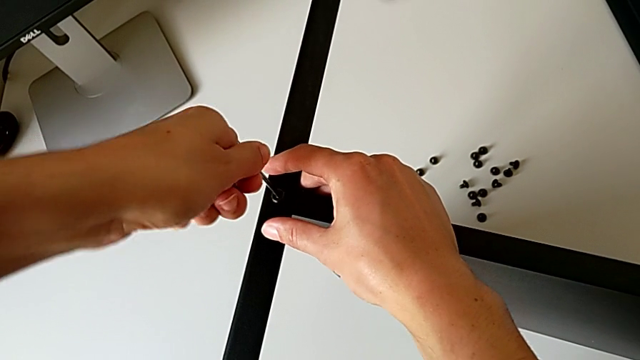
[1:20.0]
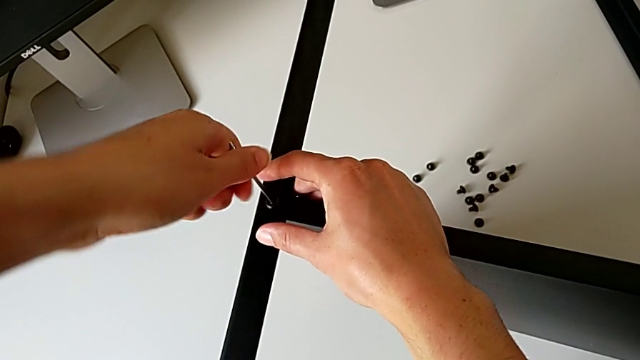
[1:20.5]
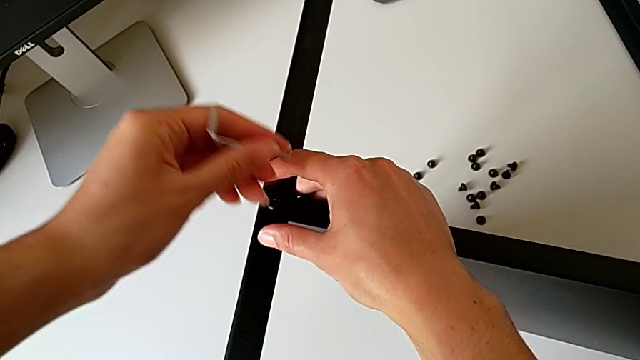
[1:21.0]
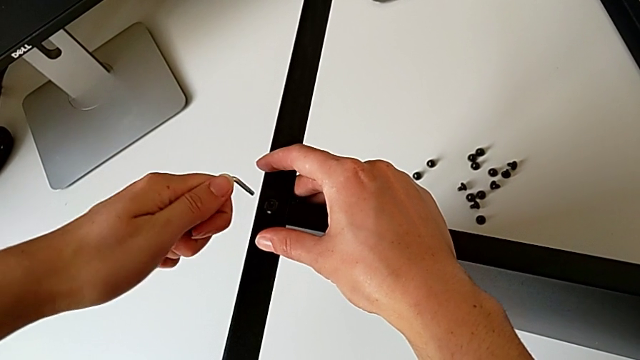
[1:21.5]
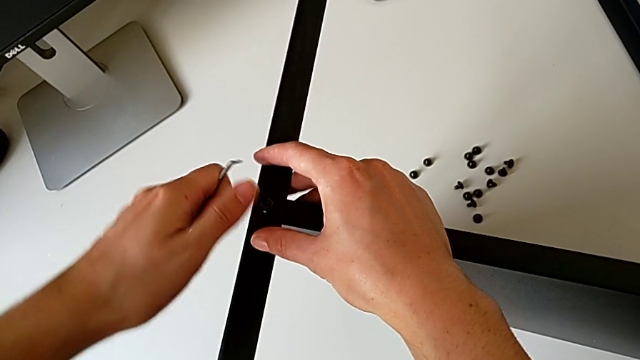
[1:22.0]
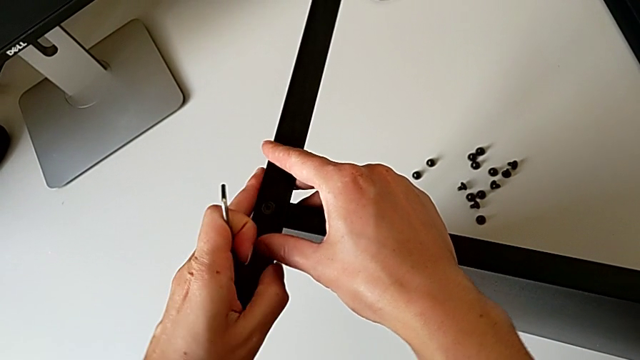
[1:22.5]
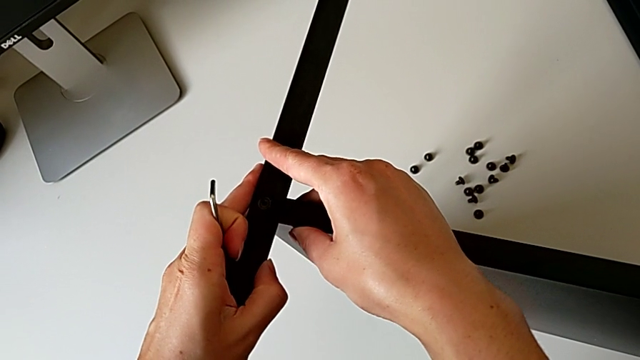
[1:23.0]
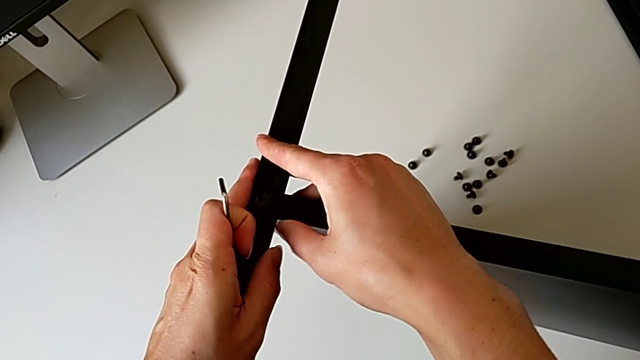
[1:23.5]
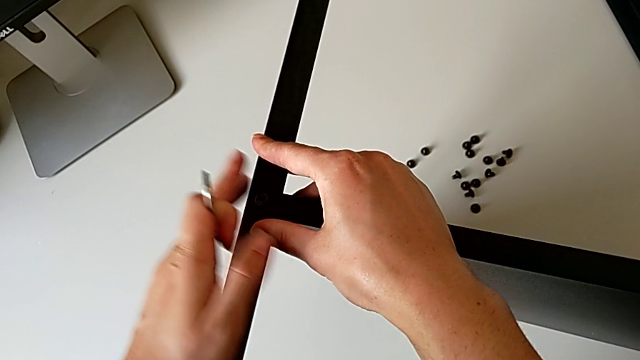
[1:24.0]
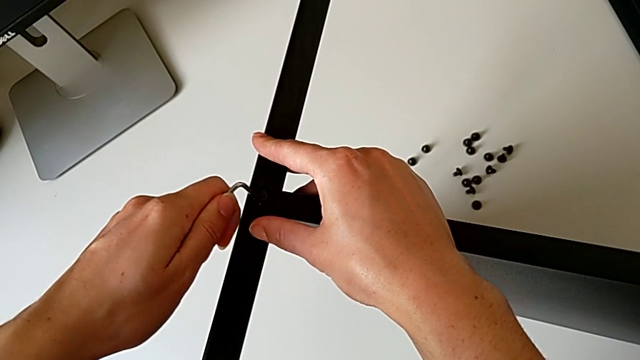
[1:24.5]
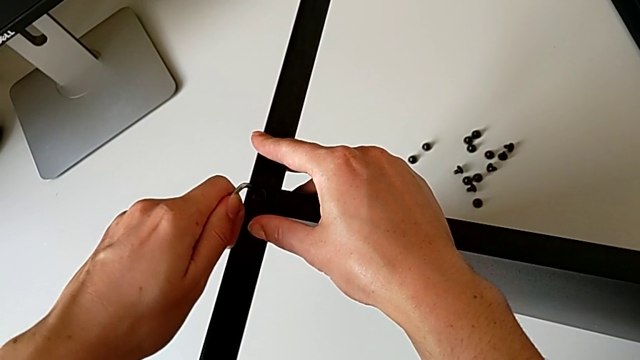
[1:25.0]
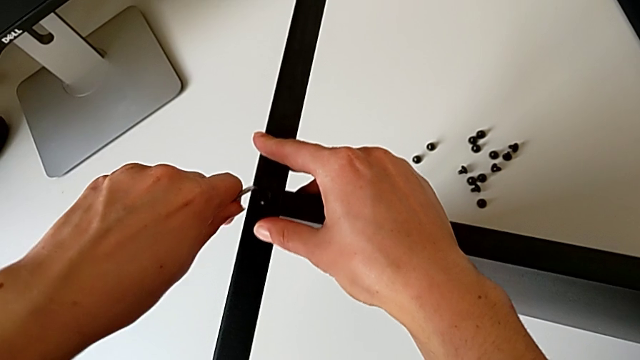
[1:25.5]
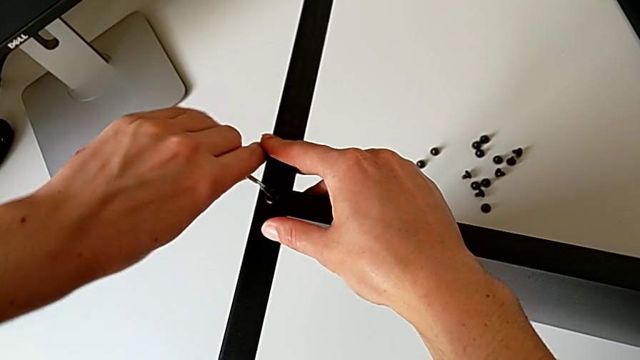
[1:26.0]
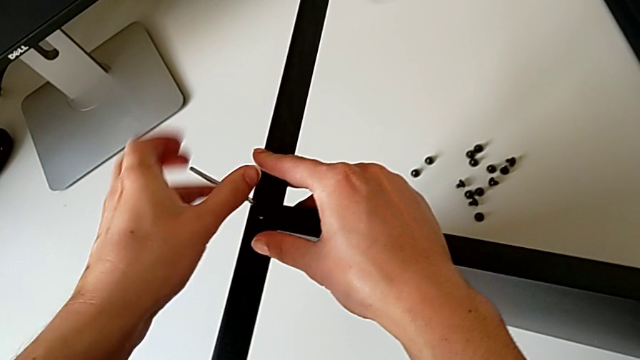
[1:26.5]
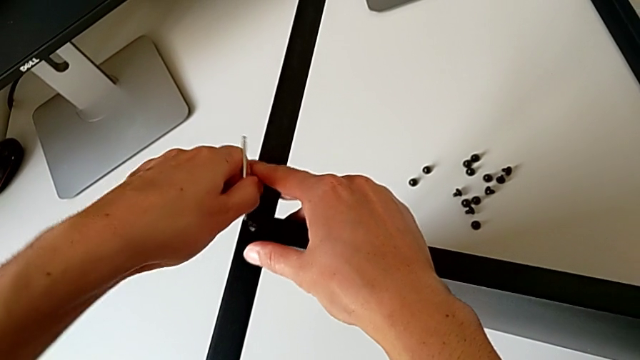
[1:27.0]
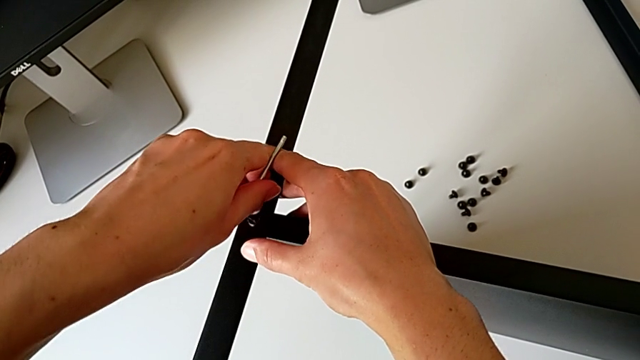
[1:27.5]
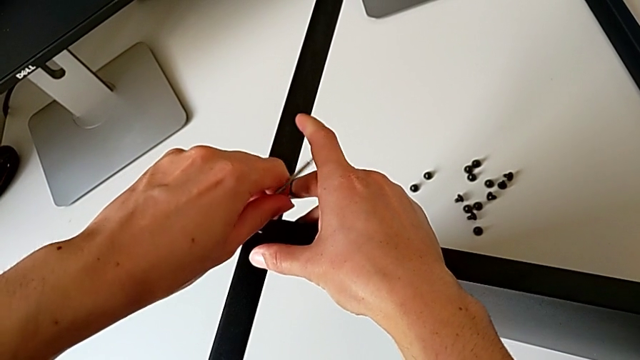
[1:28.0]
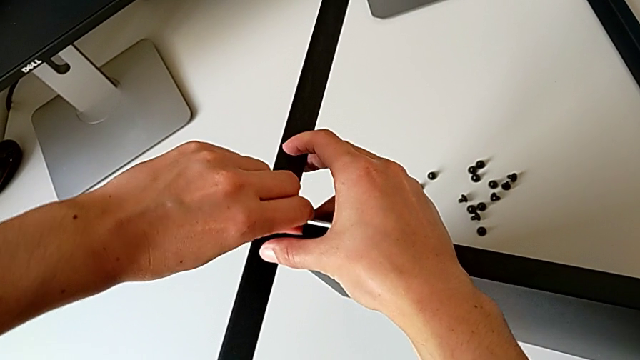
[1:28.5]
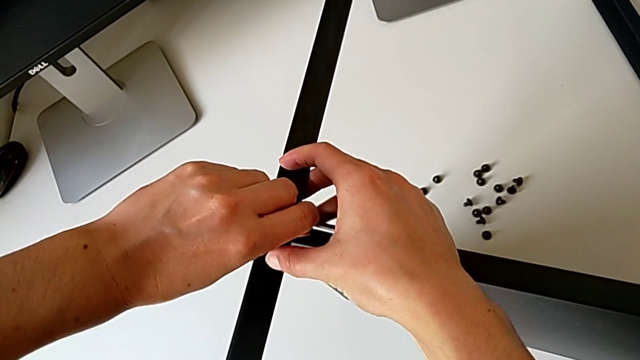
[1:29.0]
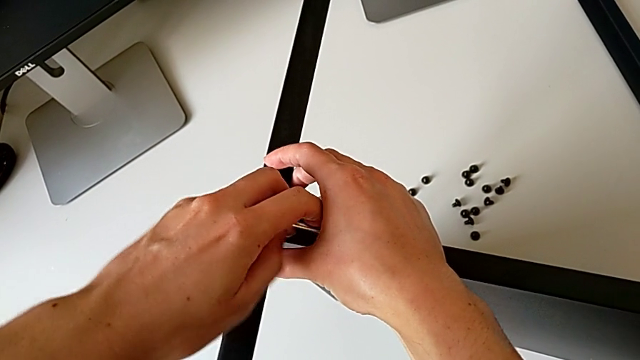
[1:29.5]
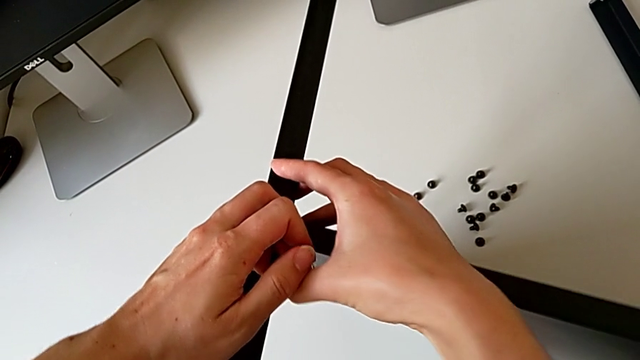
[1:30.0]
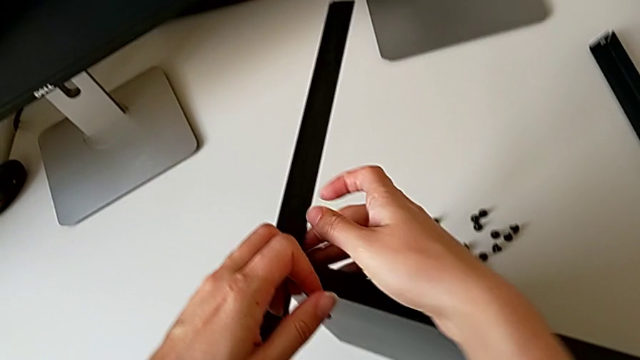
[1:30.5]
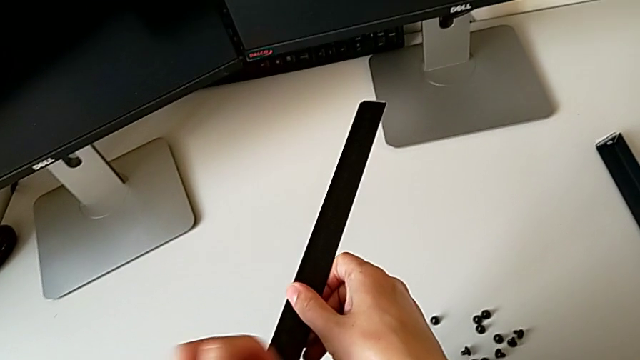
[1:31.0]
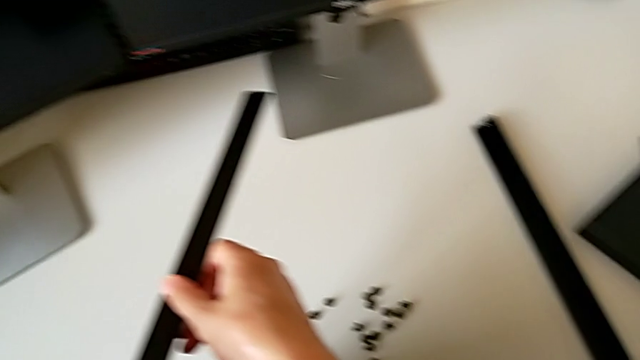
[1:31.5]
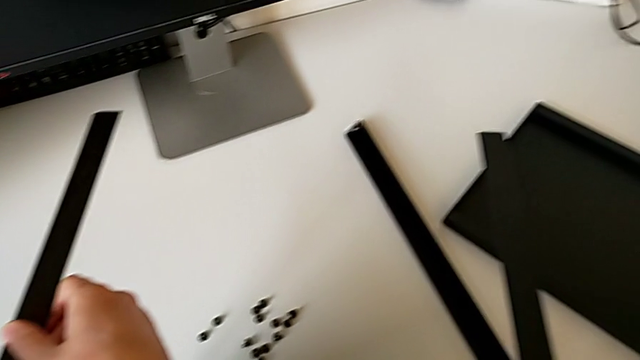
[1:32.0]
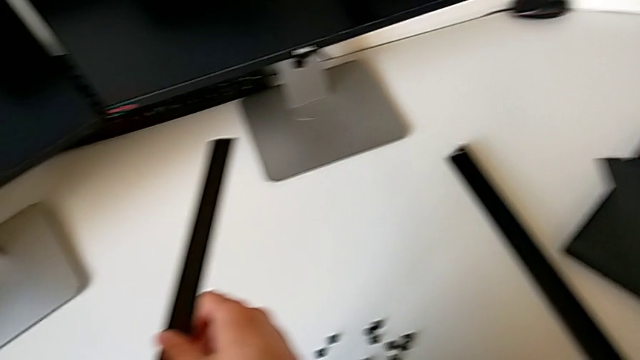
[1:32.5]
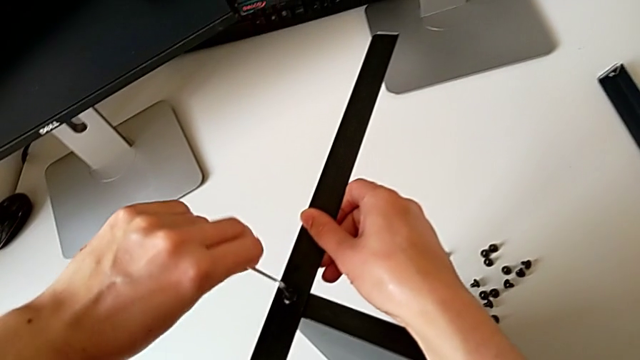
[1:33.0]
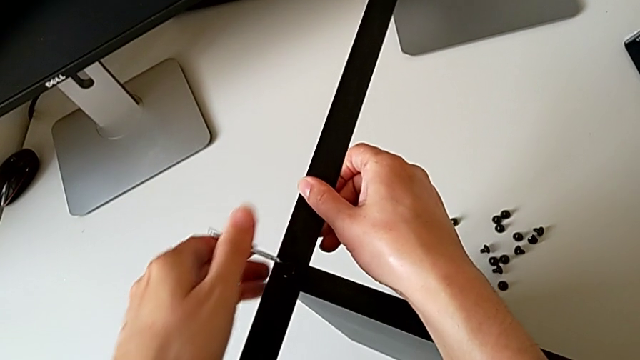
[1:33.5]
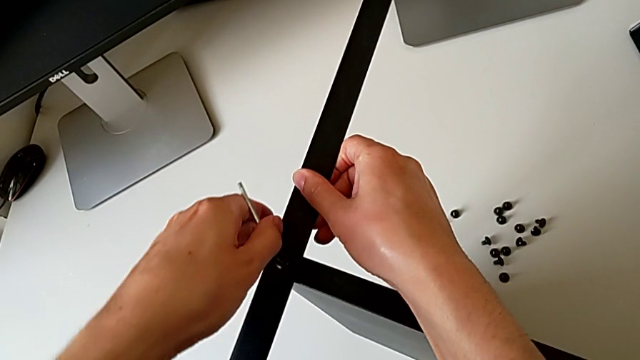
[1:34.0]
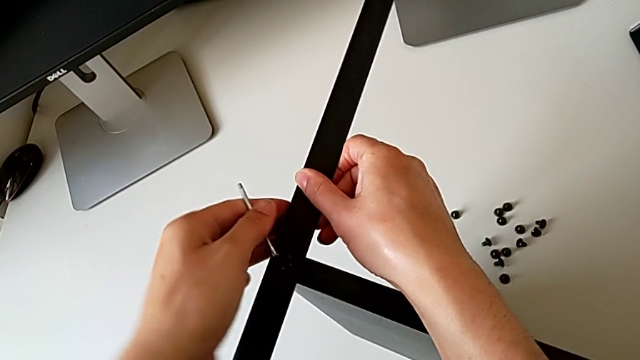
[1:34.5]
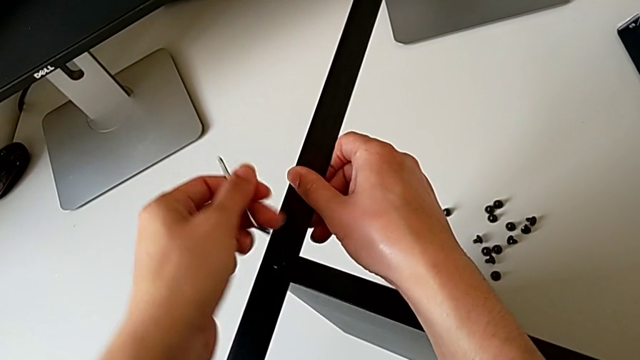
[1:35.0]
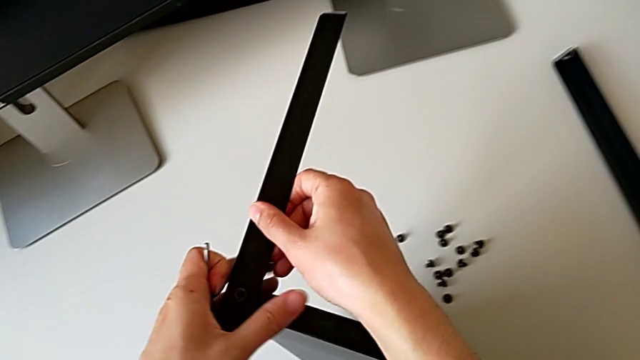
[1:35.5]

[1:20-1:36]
The camera wearer is screwing the second leg onto the shelf. They withdraw the Allen wrench, align the leg, insert the Allen wrench, screw the hex socket head, withdraw the Allen wrench and grab the nightstand.

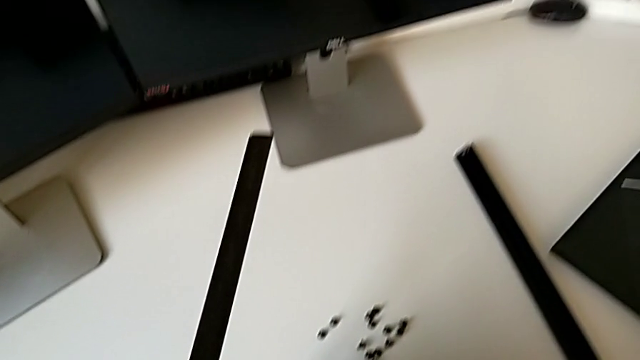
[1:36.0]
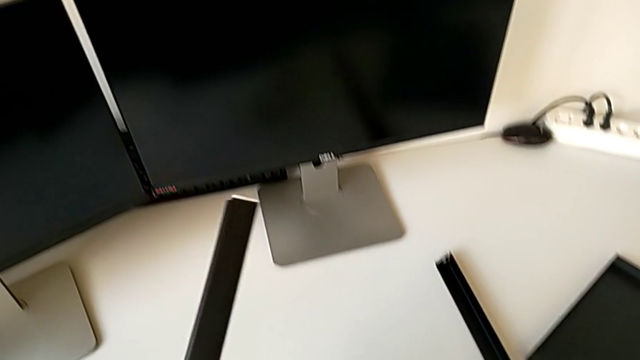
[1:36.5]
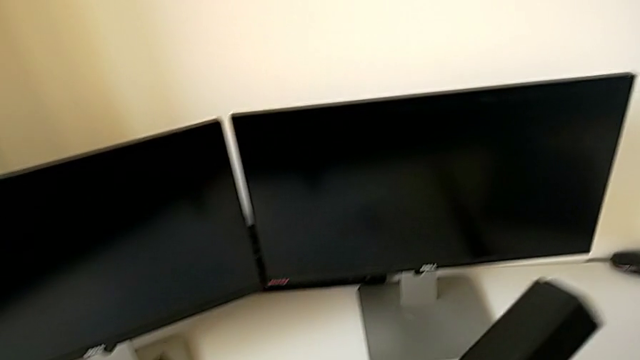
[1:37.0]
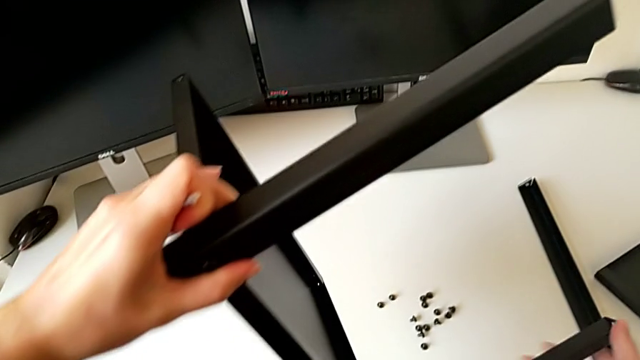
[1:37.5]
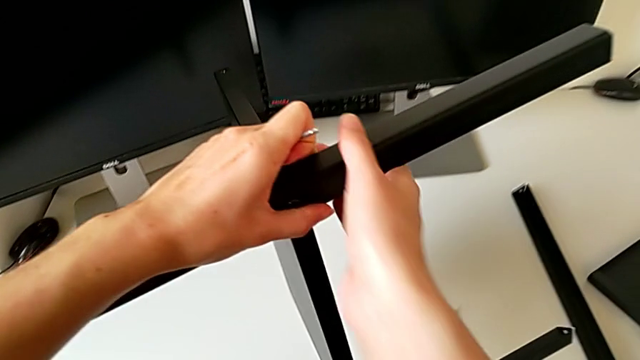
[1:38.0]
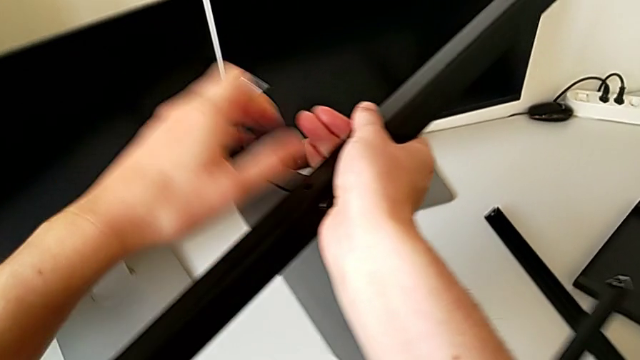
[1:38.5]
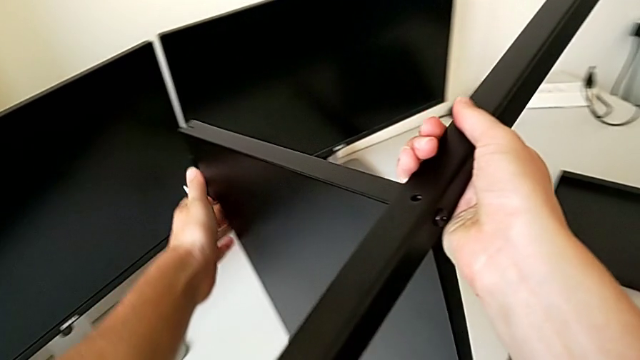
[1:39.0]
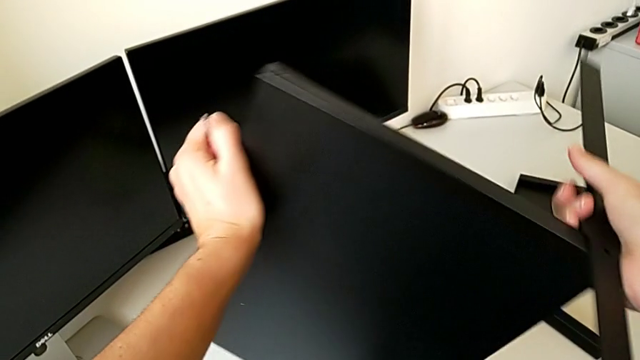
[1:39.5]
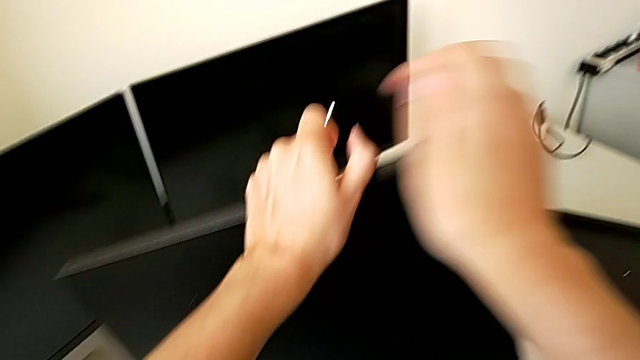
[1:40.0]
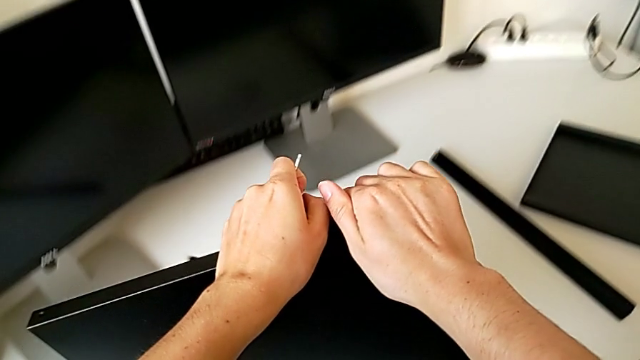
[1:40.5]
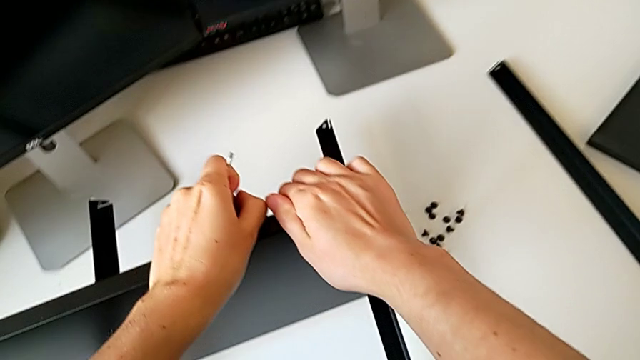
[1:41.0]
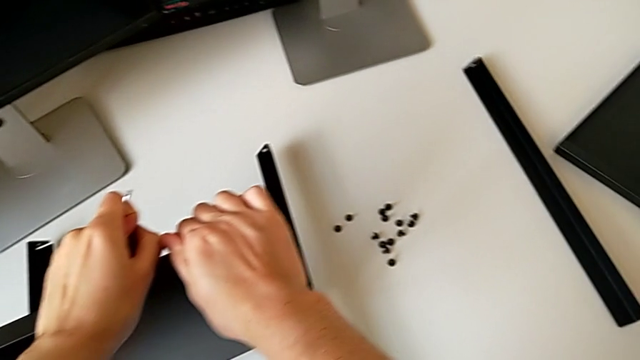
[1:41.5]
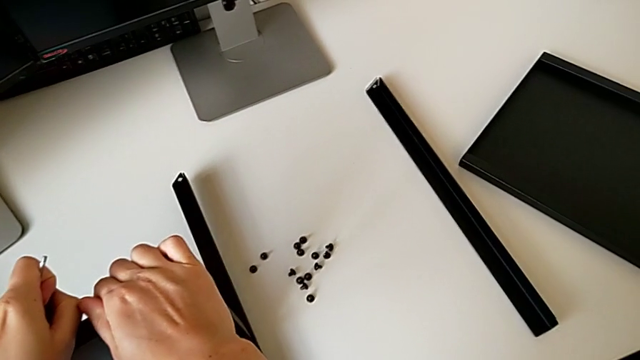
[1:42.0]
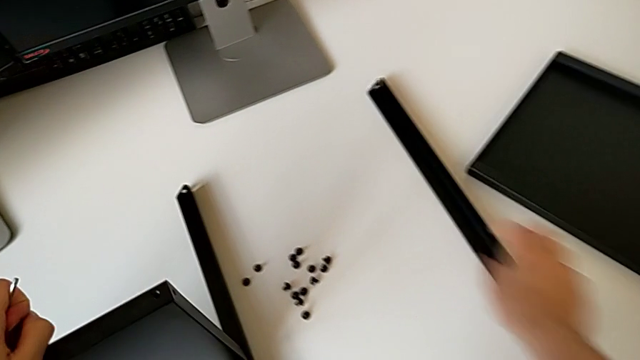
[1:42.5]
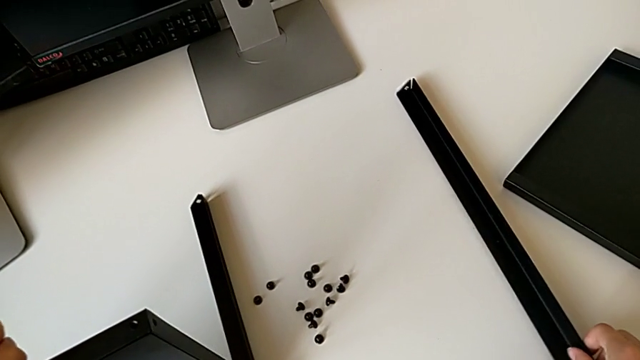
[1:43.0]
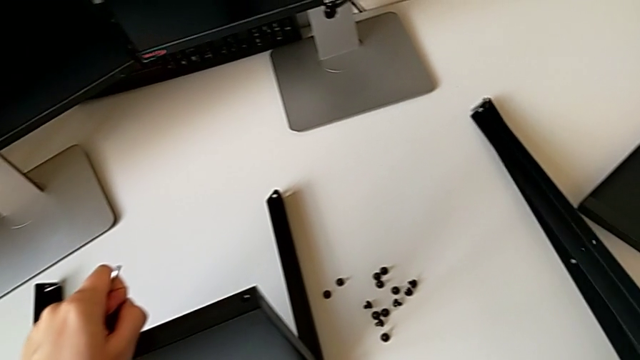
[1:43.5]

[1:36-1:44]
The camera wearer is screwing the third leg onto the shelf. They rotate the nightstand, place it and grab the leg.
